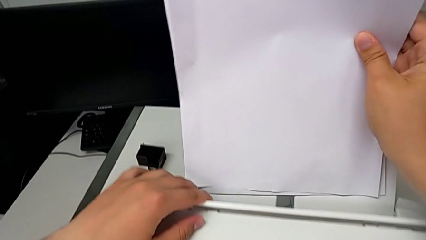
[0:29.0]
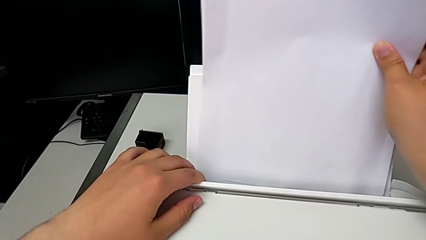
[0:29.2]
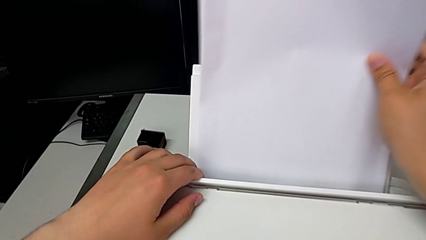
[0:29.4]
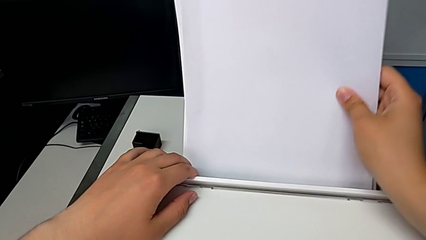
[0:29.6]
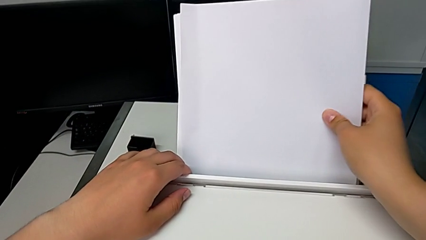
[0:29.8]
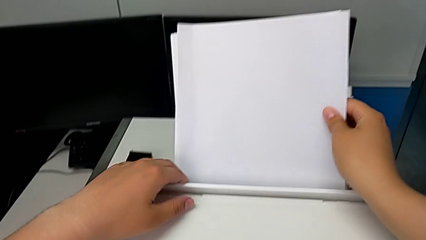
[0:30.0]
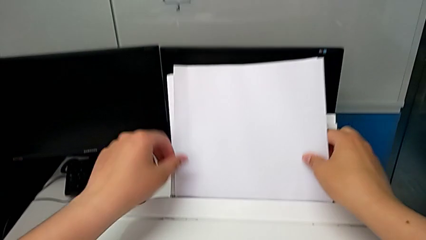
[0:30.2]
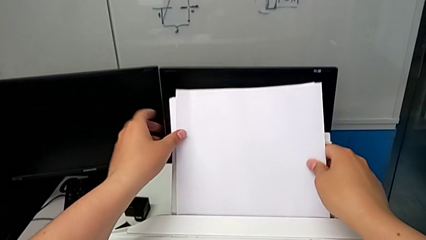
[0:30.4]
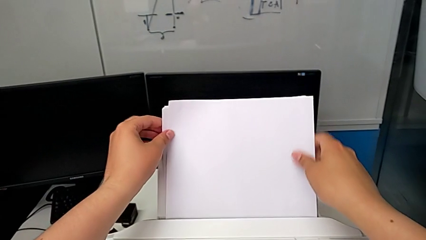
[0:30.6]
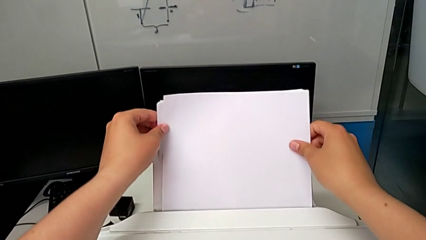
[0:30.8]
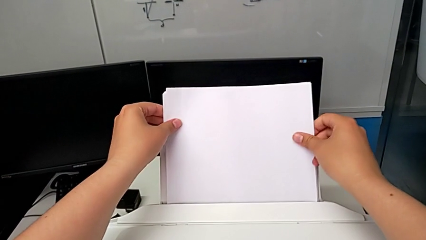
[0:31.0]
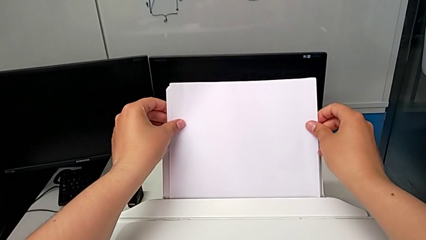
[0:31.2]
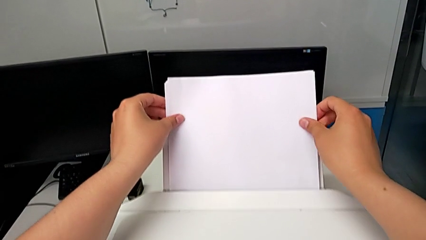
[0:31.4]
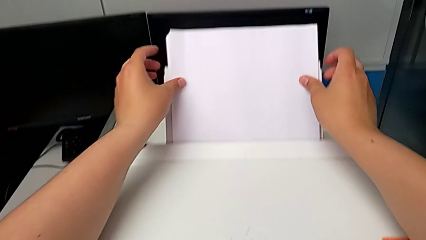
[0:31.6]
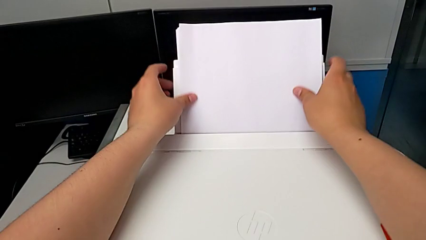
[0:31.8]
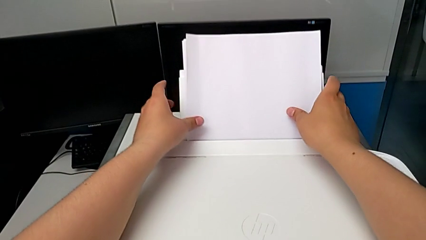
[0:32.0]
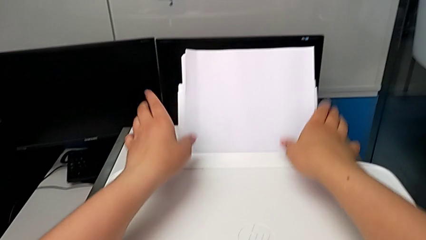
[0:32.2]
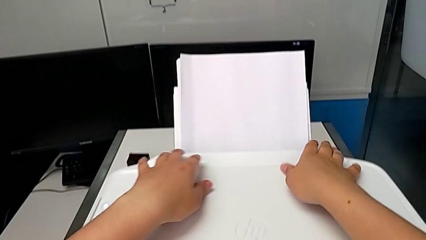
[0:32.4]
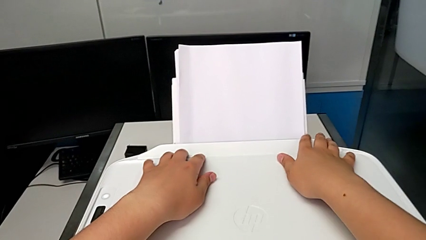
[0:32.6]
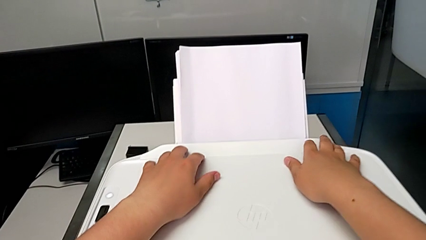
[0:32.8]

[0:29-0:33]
The camera wearer is loading the paper stack into the paper tray of the printer. They insert the paper stack.

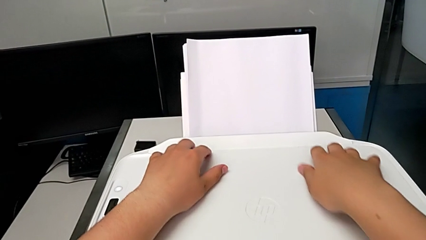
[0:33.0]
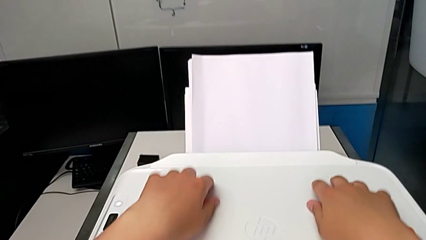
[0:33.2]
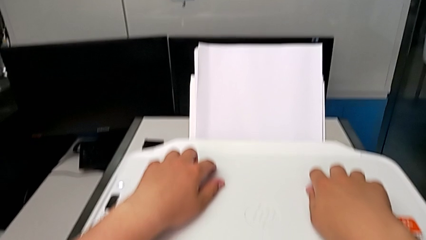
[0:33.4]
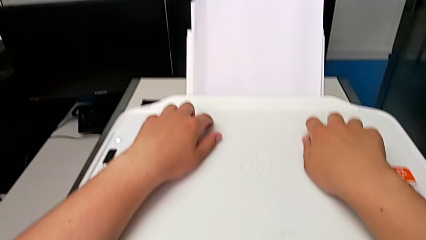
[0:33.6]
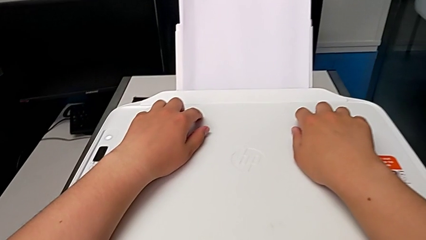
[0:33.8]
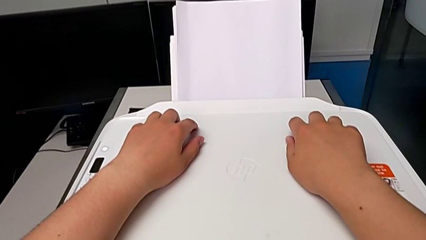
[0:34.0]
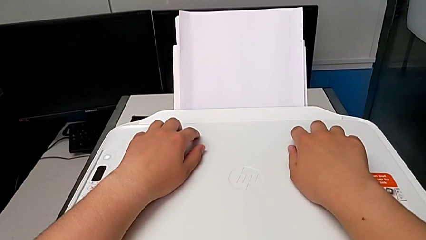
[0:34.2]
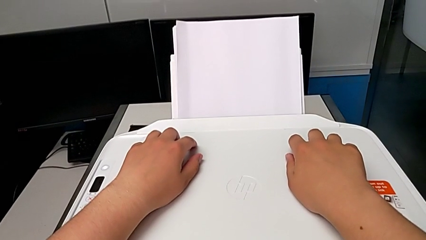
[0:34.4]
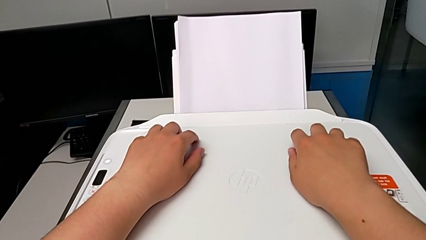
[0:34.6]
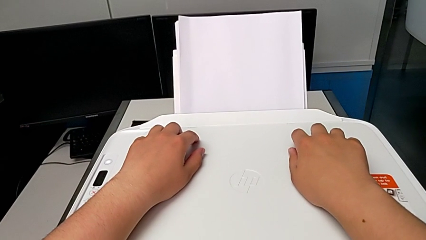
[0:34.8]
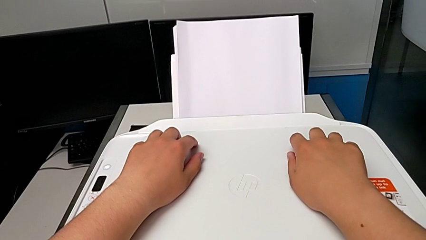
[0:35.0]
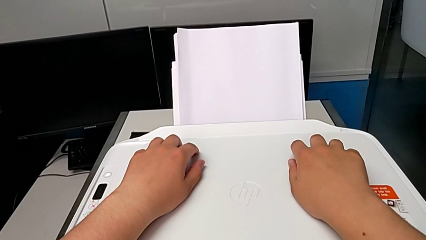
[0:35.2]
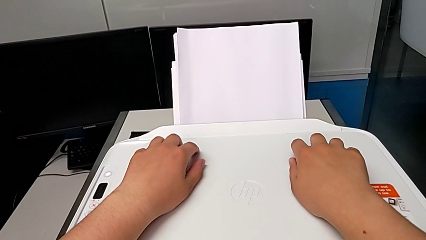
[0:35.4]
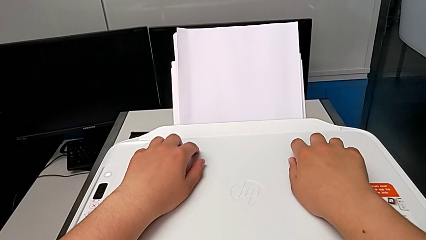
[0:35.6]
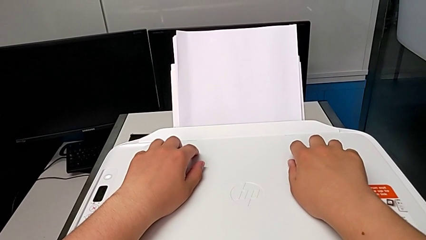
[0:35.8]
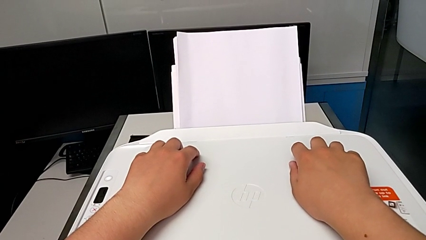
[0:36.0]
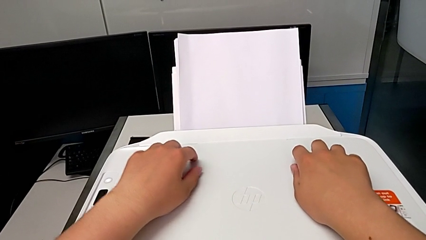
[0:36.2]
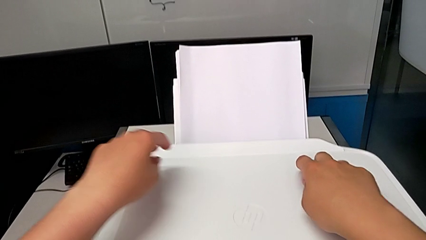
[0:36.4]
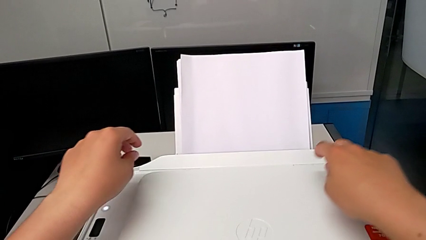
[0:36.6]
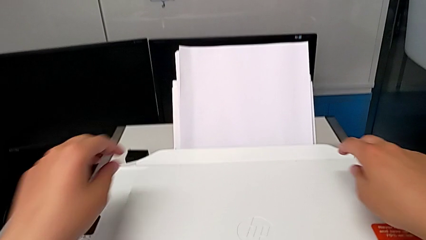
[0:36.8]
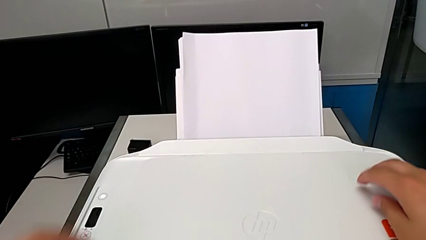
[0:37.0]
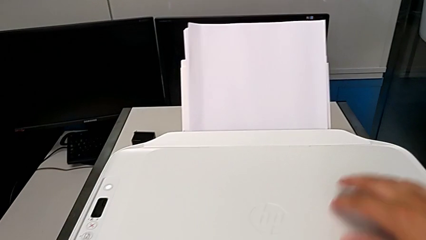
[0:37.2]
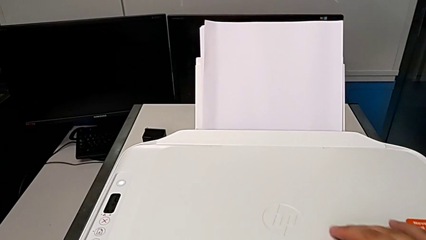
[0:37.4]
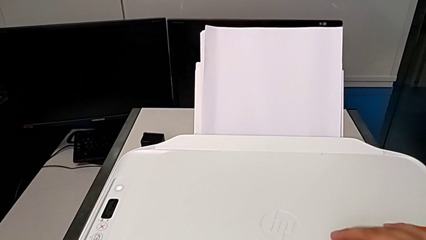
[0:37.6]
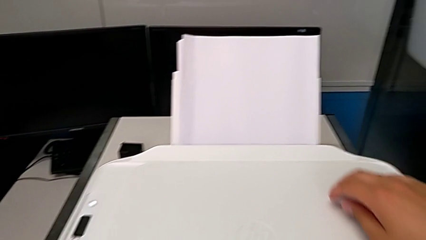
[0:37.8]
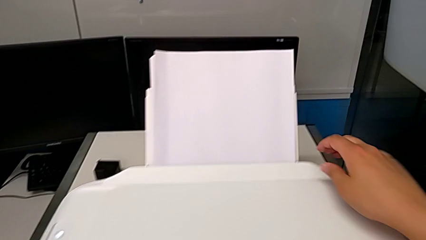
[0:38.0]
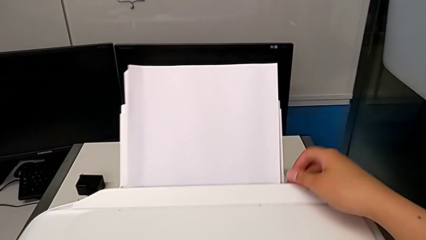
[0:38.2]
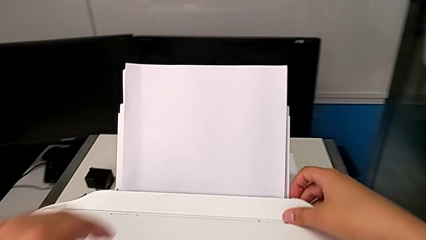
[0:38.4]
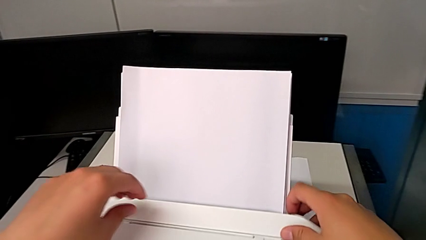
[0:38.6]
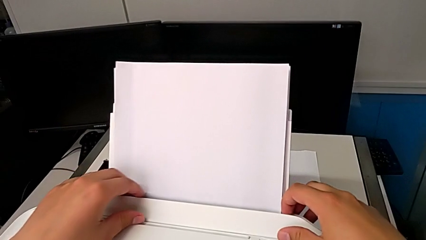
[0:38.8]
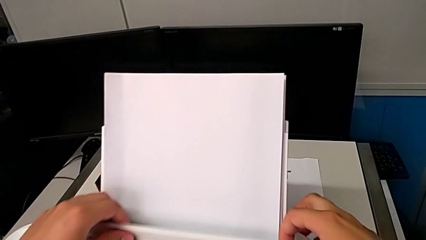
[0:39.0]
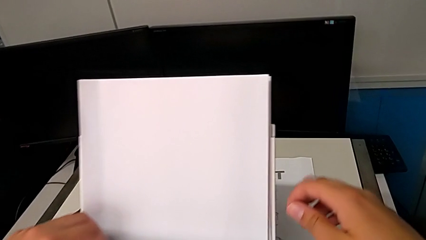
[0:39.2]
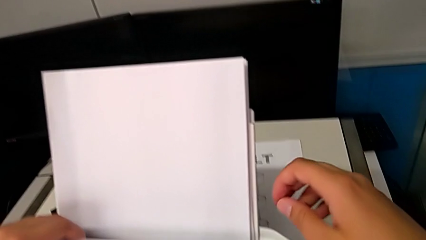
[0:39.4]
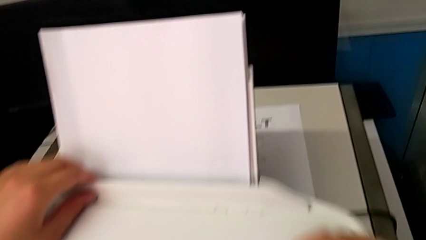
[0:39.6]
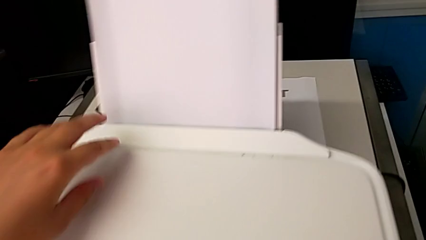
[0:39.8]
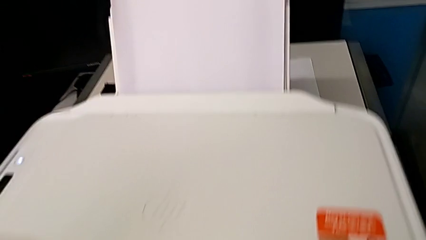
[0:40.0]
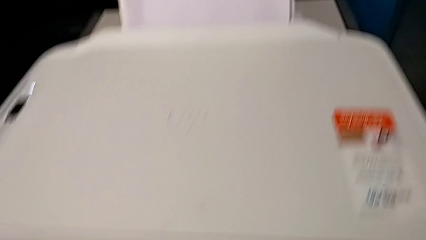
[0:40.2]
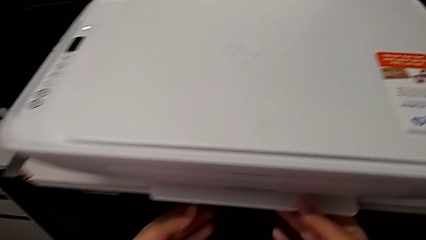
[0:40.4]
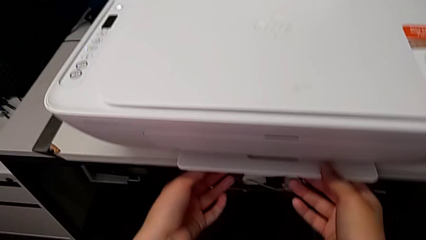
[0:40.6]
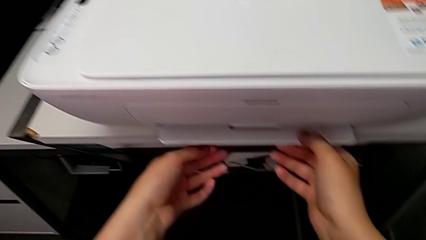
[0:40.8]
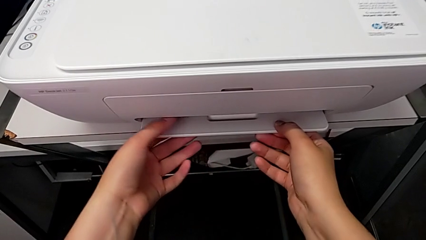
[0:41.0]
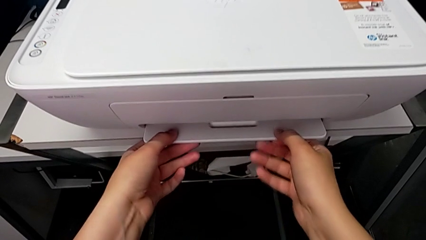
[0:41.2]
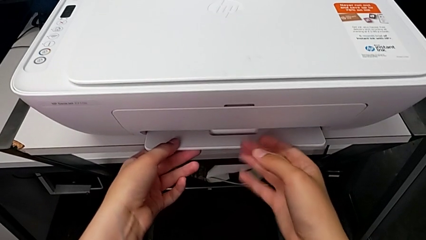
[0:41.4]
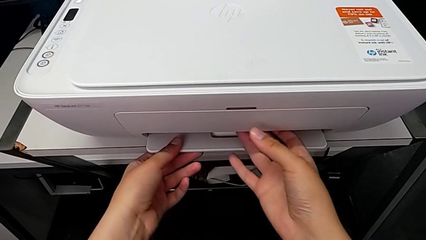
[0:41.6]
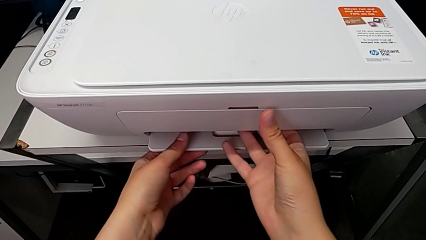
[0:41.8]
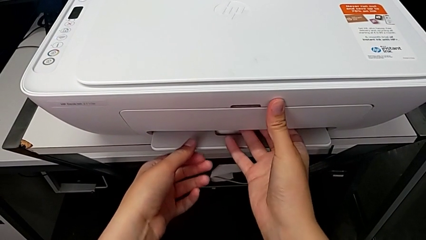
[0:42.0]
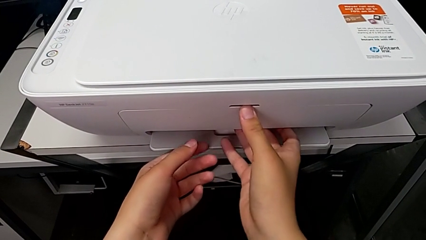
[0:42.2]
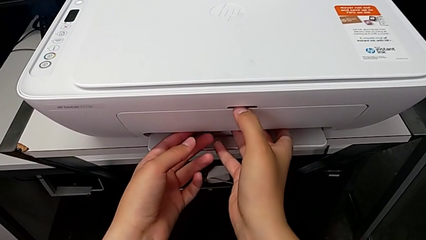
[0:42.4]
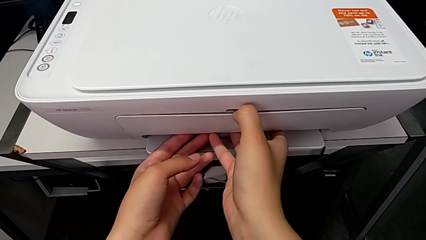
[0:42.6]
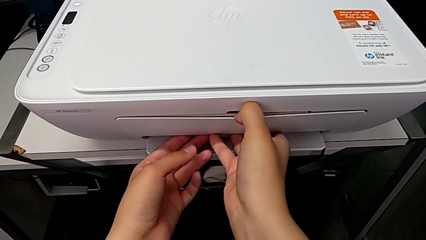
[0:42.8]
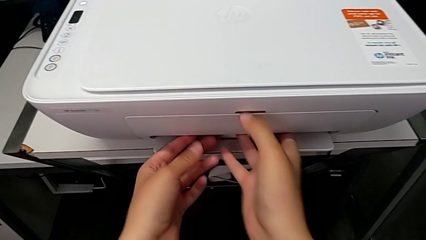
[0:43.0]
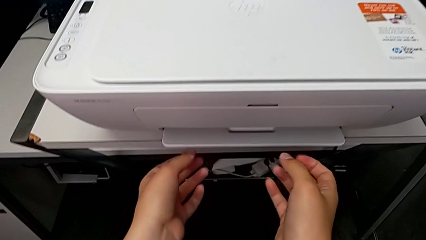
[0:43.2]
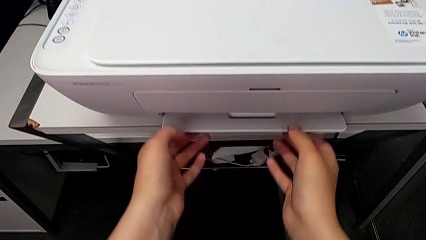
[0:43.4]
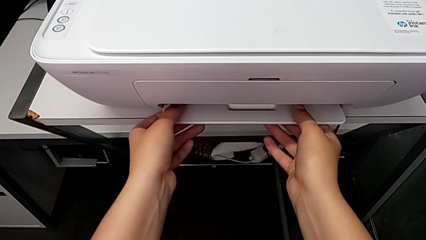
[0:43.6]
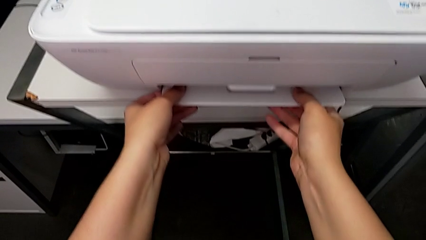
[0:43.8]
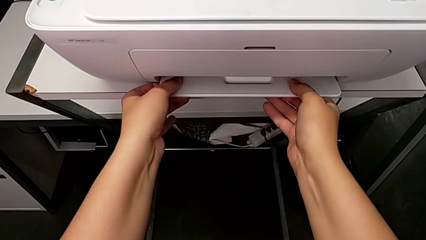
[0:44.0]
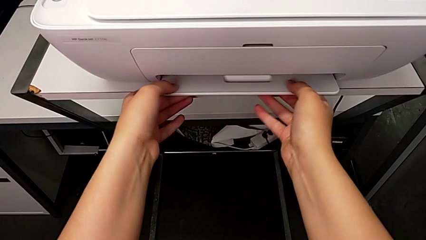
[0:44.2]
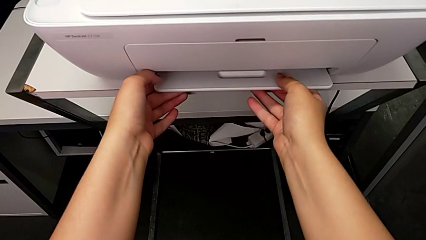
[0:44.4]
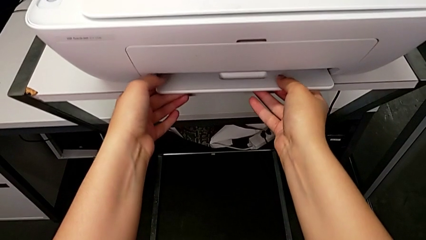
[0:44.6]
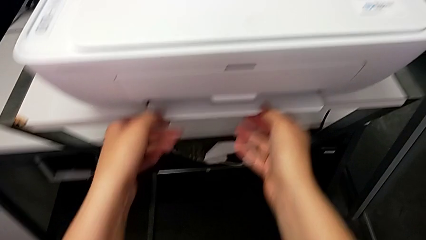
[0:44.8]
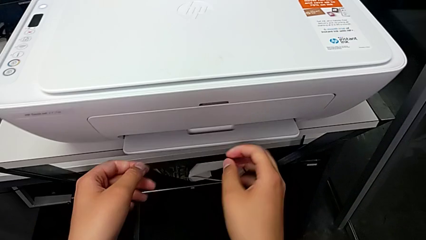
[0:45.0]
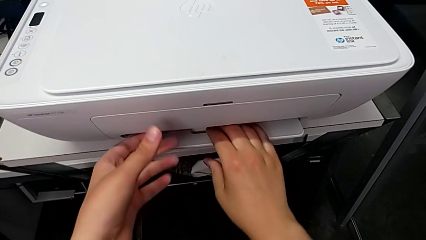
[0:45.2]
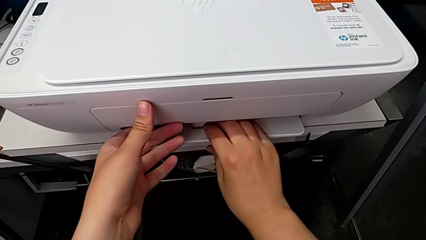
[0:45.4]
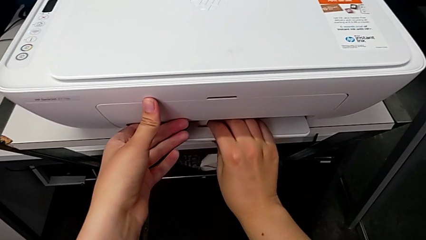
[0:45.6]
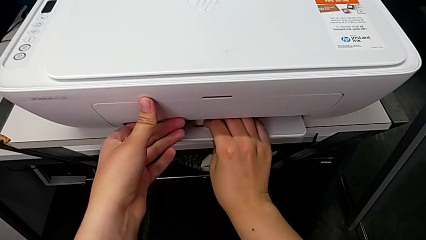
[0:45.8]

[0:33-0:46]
The camera wearer is opening the paper-holding tray of the printer. They inspect the printer, open the top copy gate, pull the bottom printer, pull the extending paper tray and pull the bottom printer.
